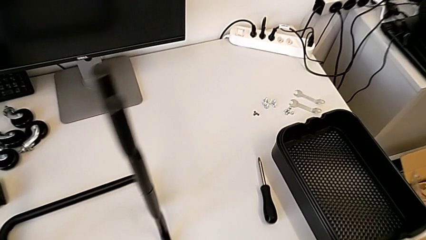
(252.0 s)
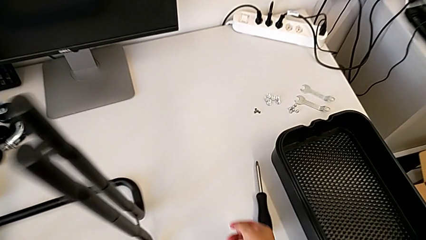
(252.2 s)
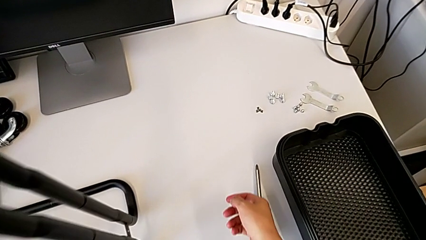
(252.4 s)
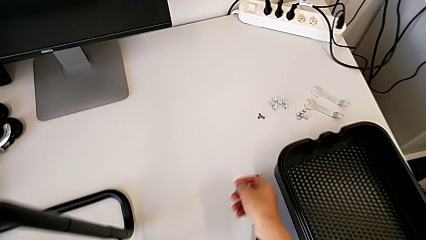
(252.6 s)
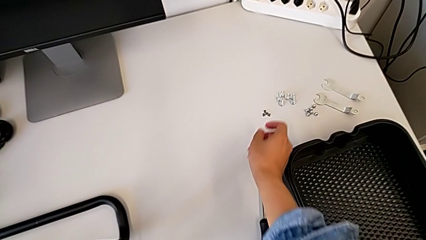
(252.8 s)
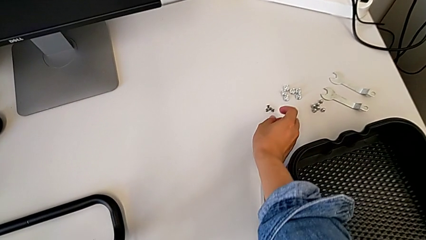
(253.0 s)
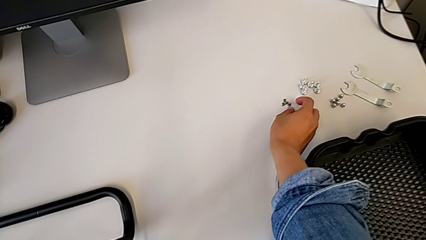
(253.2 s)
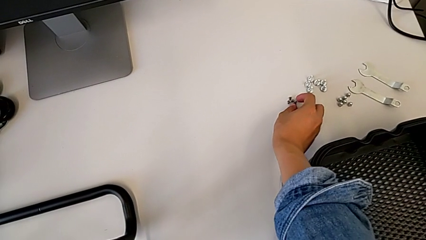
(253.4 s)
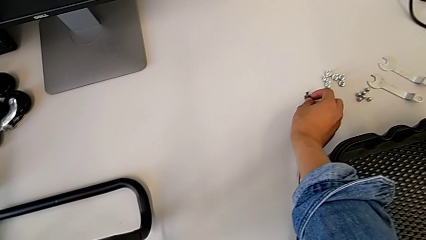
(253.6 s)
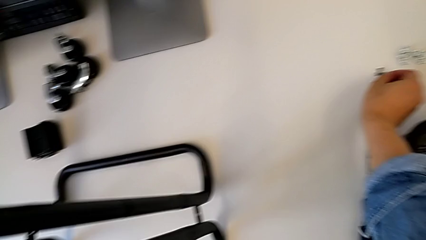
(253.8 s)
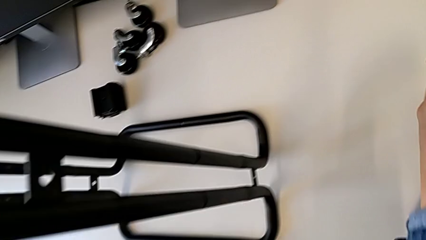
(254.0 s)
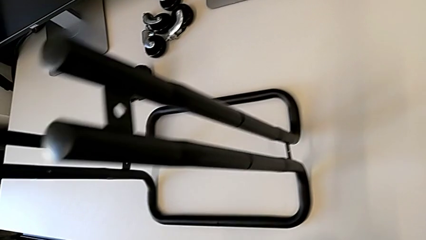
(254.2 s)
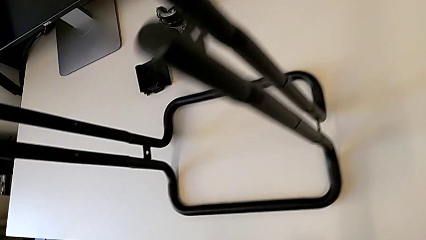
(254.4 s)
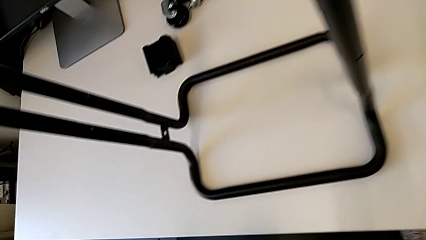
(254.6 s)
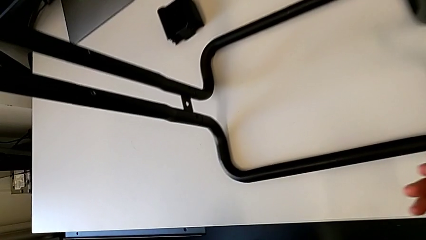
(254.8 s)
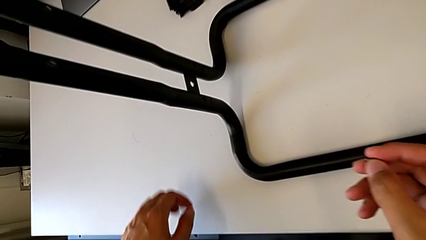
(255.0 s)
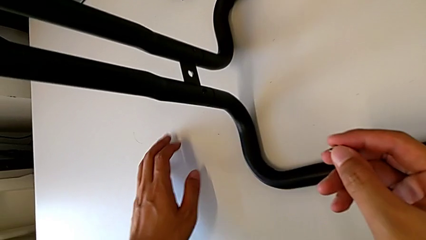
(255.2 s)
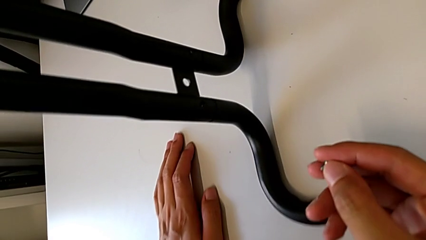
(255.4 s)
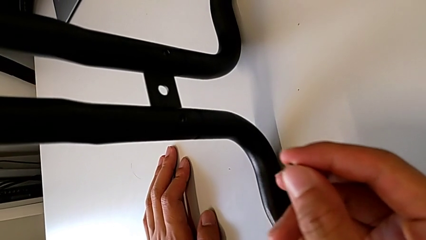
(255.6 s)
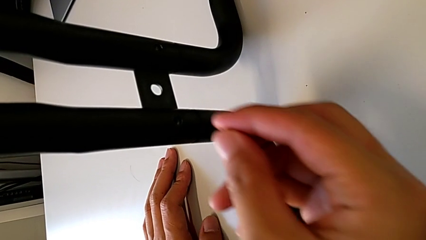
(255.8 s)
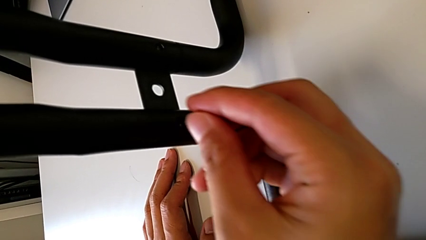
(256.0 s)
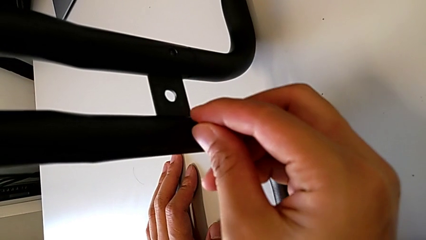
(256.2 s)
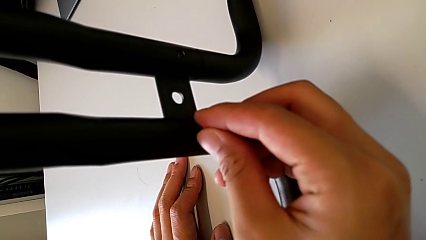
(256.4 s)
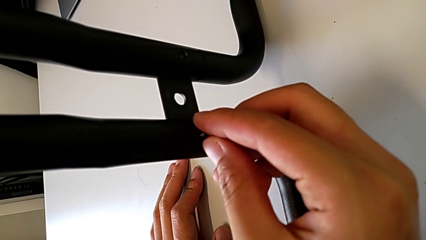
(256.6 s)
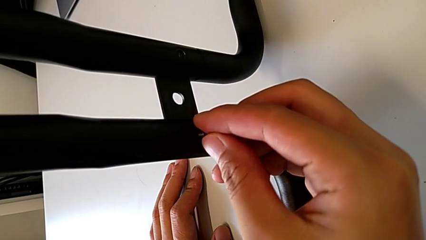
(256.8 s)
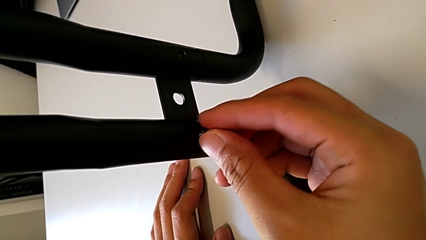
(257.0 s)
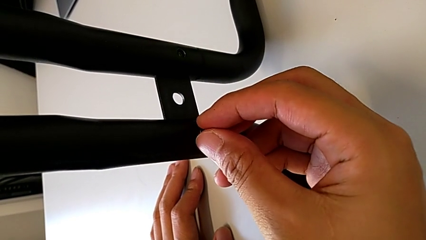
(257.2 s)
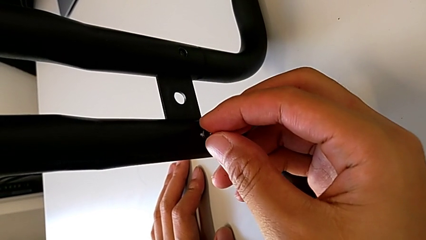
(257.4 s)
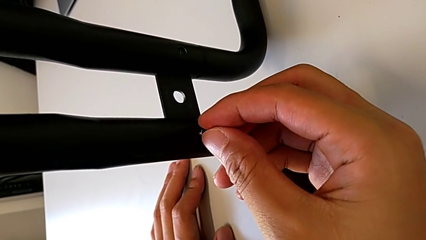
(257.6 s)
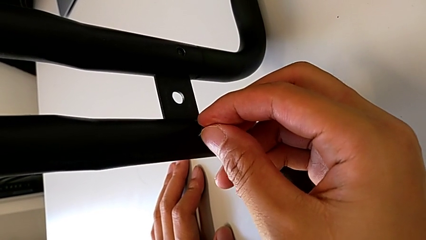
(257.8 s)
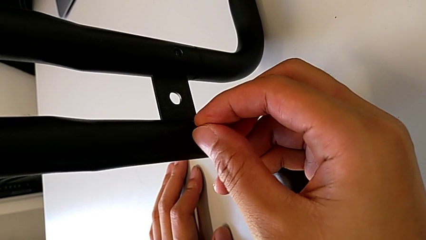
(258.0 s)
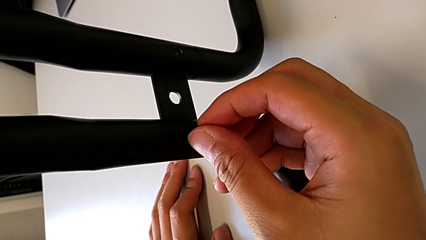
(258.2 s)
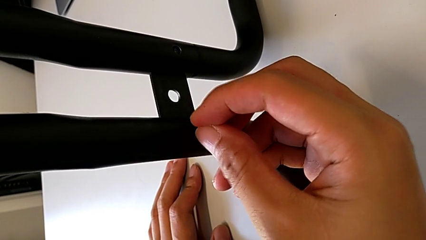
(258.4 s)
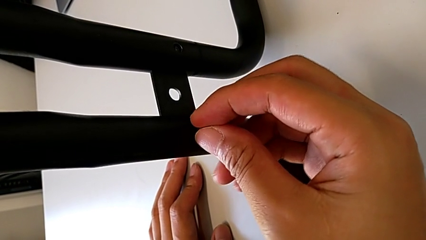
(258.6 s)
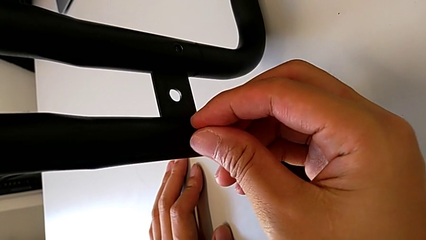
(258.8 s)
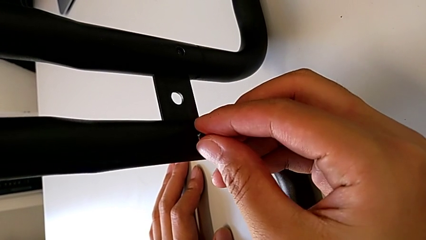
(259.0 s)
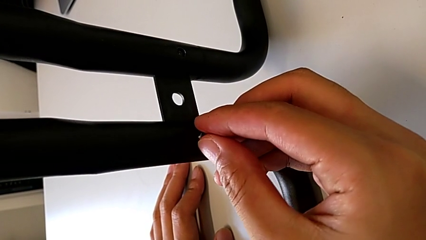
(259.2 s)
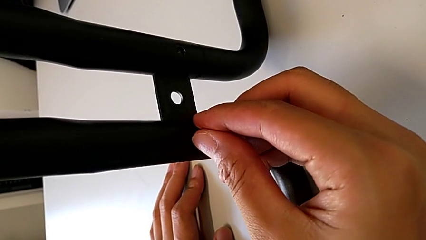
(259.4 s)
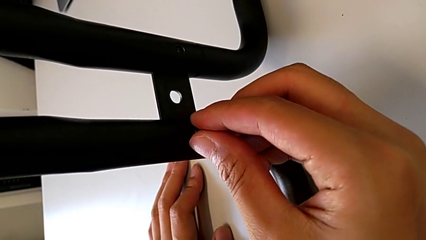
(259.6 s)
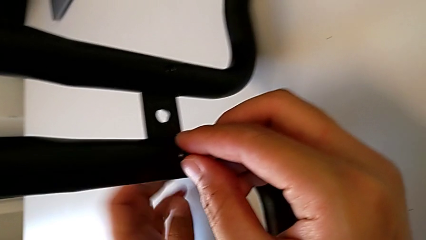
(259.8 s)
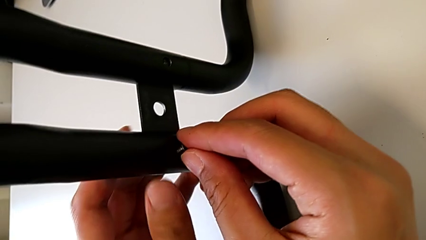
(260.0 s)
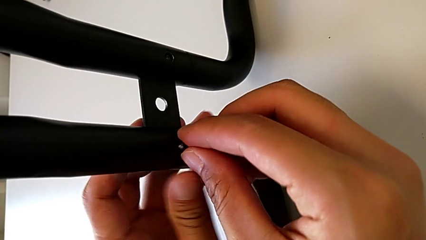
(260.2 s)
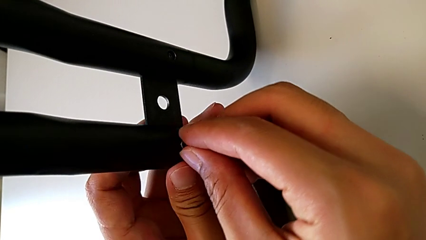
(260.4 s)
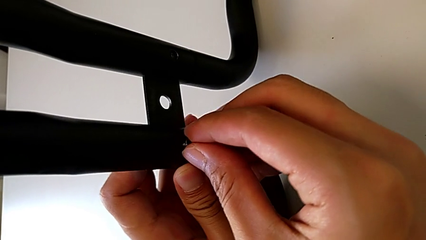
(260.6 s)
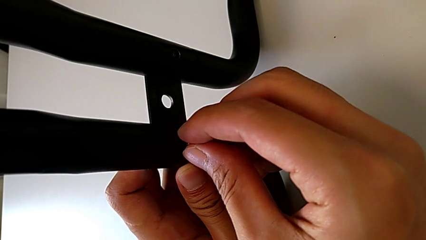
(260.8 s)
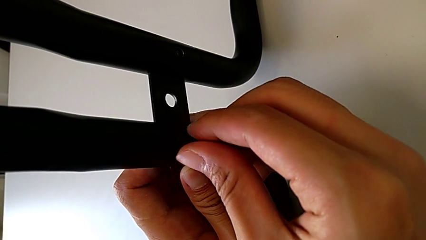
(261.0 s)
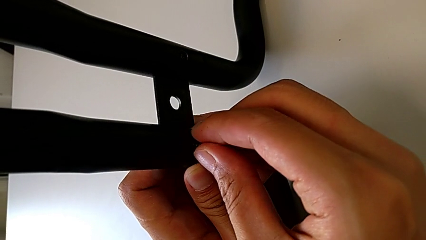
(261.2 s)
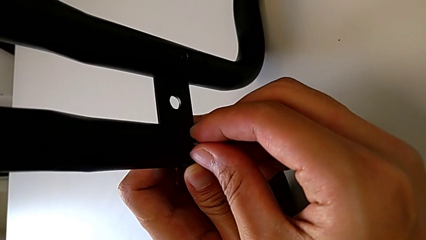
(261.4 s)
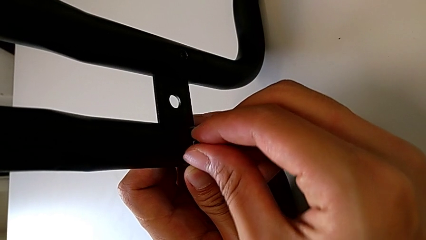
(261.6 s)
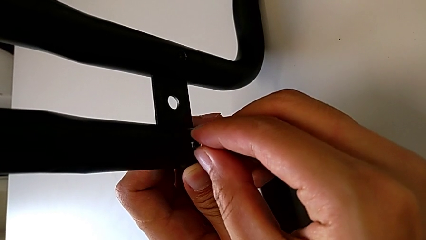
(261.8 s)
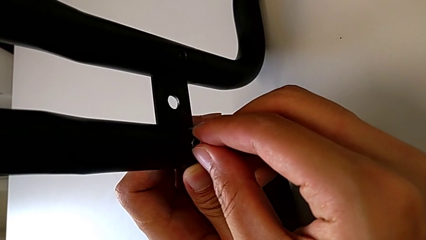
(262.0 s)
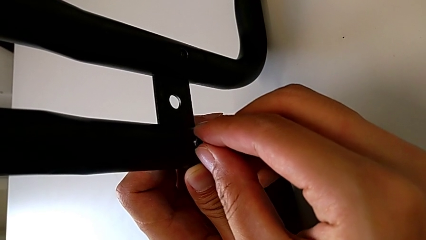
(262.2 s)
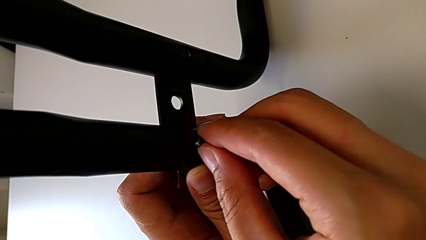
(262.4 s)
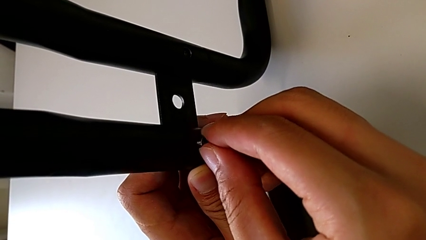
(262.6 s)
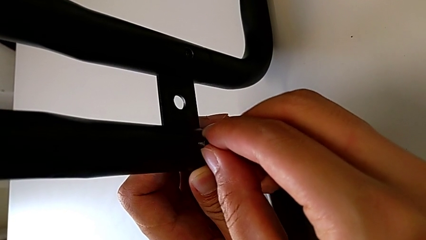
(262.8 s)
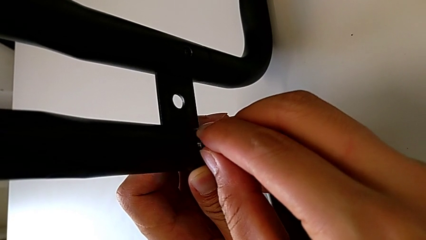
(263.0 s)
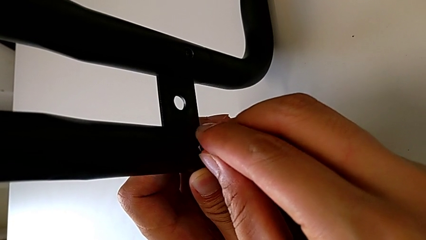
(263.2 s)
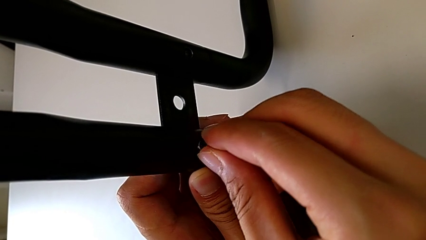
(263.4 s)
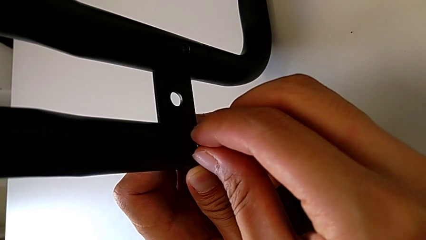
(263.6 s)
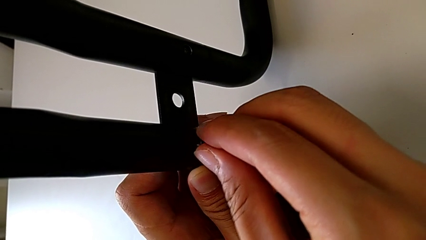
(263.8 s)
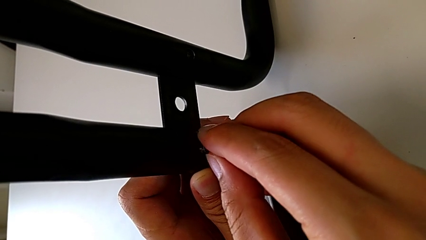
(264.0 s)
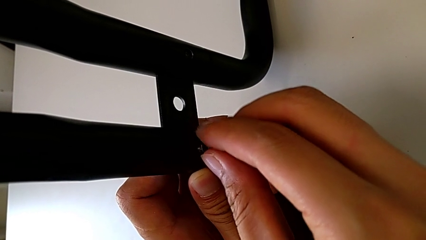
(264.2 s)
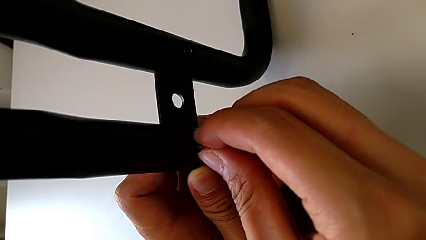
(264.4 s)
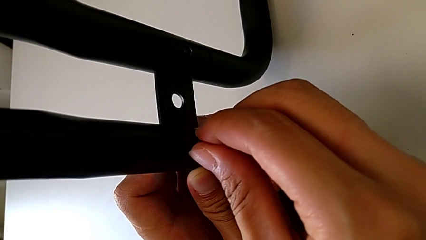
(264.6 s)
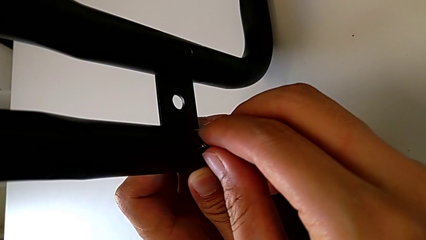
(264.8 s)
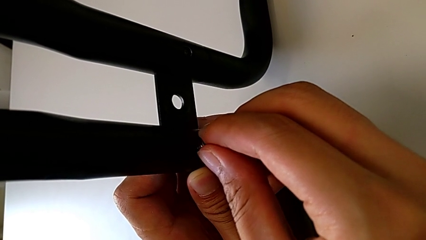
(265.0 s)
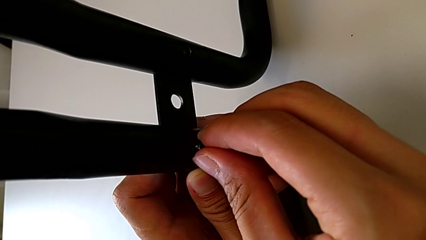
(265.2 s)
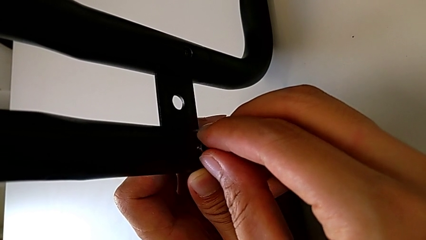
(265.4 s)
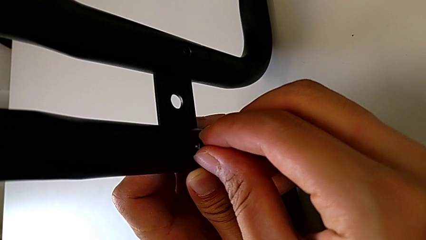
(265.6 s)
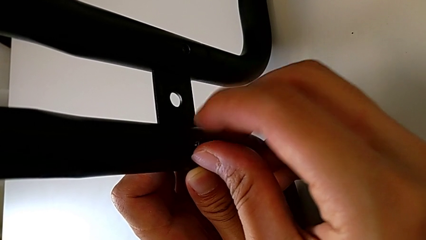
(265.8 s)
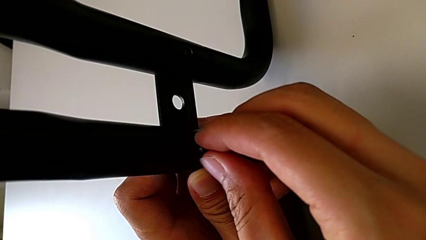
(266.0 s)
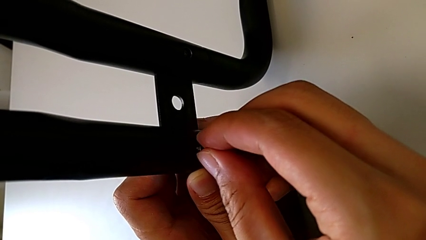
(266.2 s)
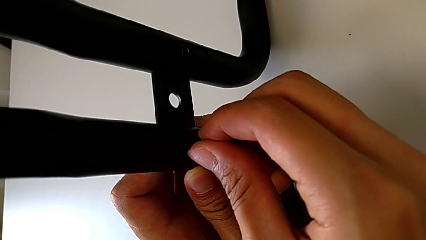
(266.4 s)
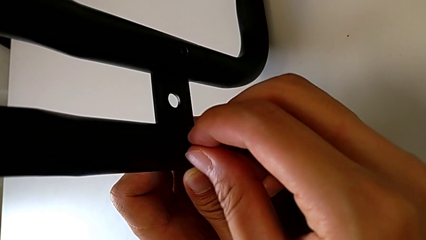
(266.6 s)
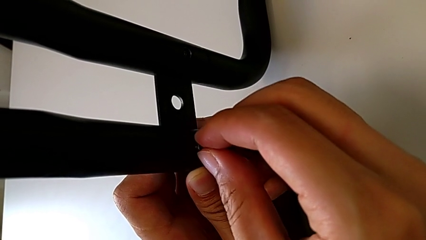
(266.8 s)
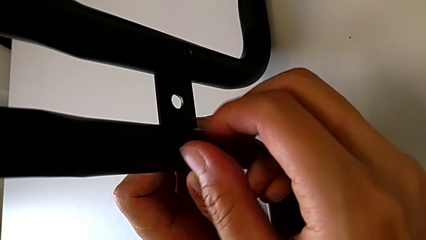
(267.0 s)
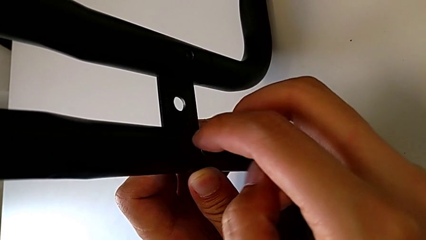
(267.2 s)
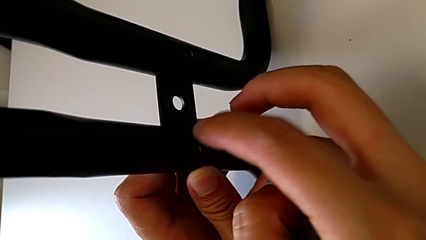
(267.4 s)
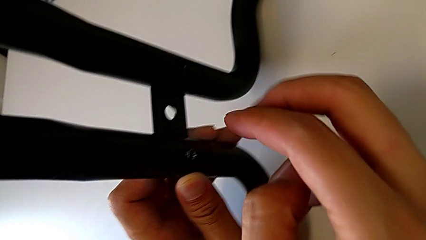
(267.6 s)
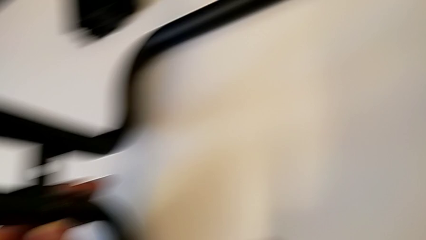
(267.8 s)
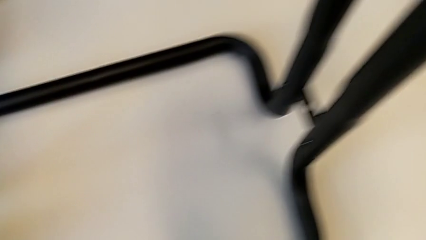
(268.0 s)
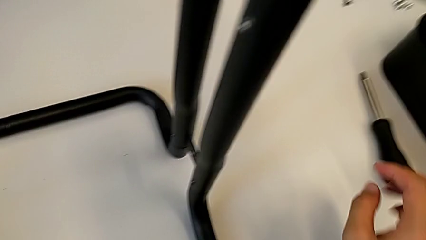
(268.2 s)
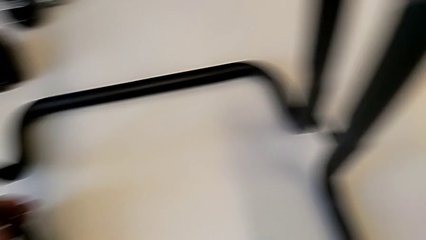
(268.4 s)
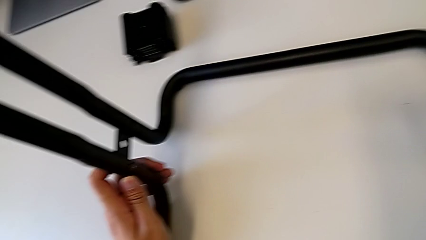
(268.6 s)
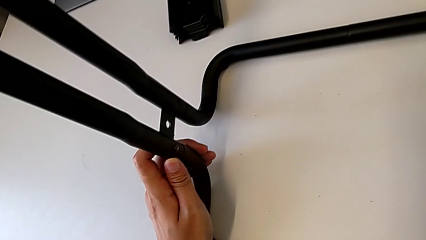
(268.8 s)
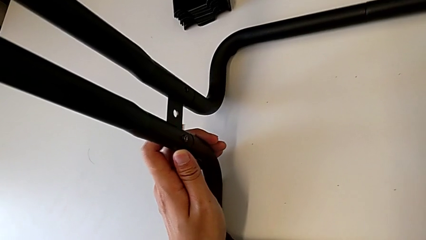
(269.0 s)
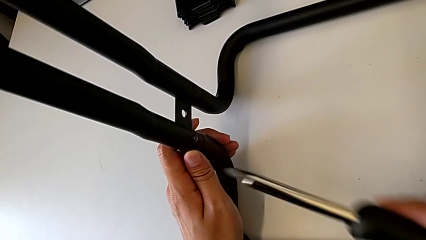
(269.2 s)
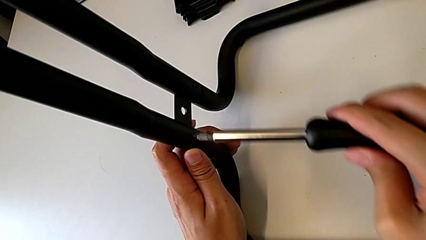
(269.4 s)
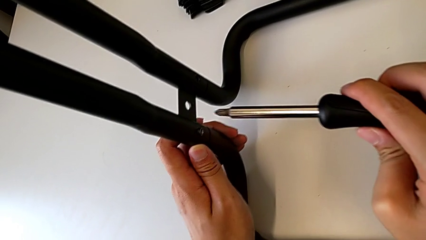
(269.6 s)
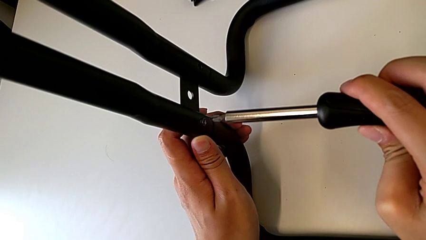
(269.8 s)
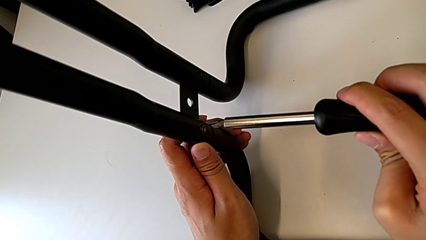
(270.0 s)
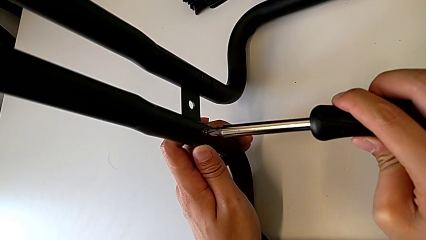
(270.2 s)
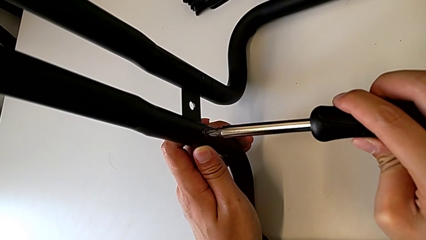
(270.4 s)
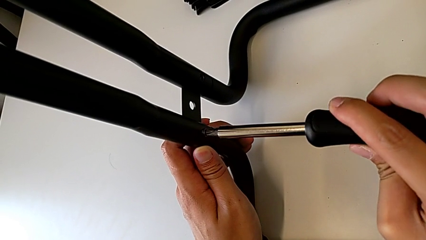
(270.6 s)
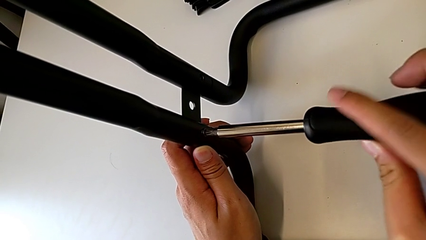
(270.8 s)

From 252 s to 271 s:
The camera wearer is assembling the base frames and side bars. They grab the first screw and begin to screw it.
